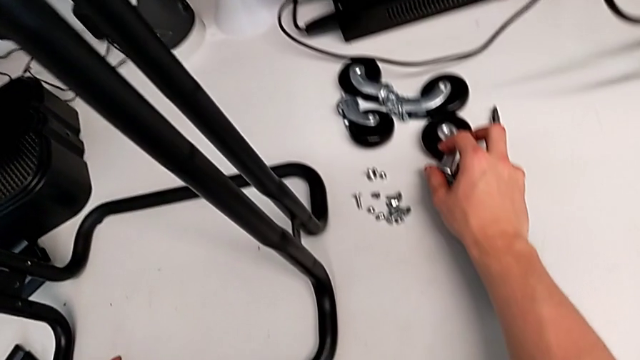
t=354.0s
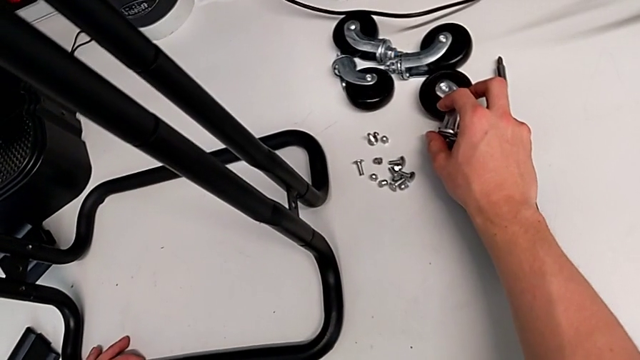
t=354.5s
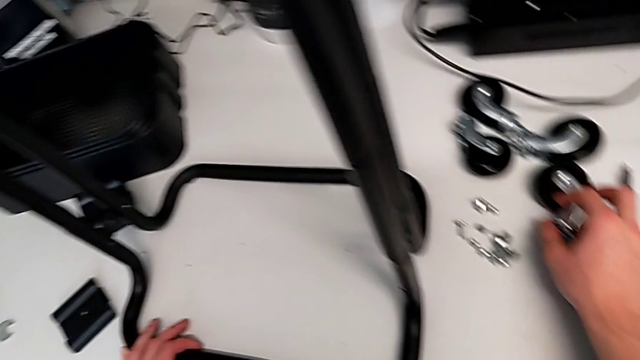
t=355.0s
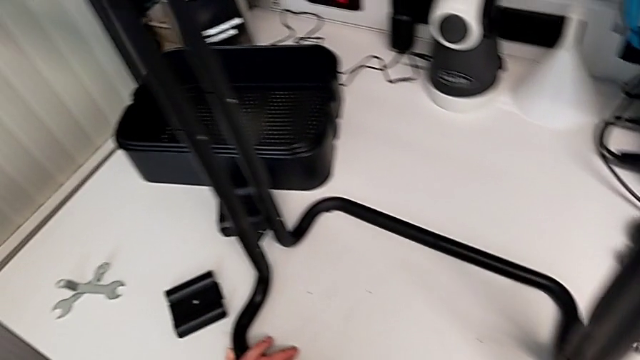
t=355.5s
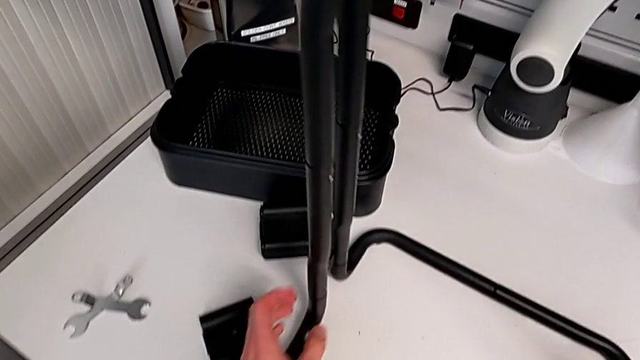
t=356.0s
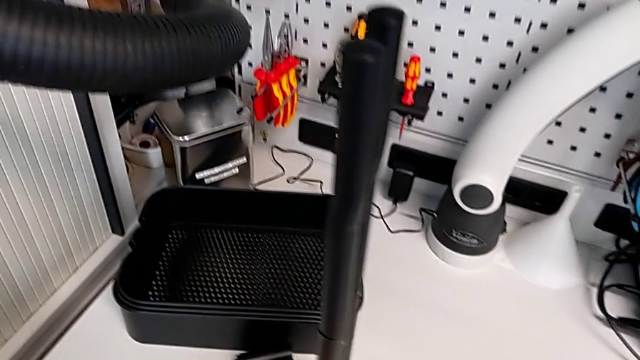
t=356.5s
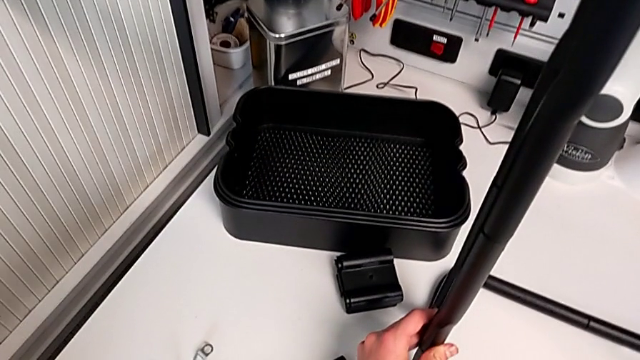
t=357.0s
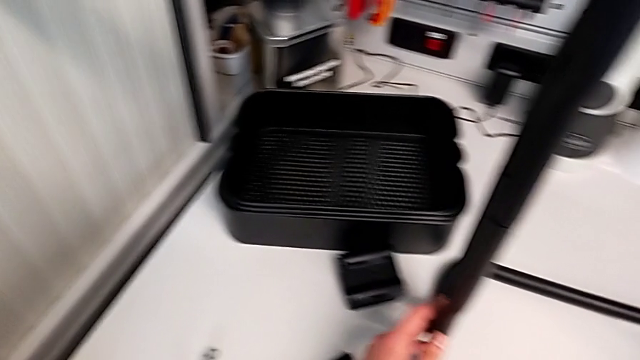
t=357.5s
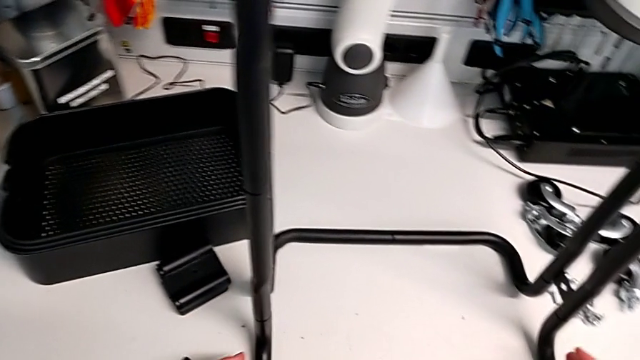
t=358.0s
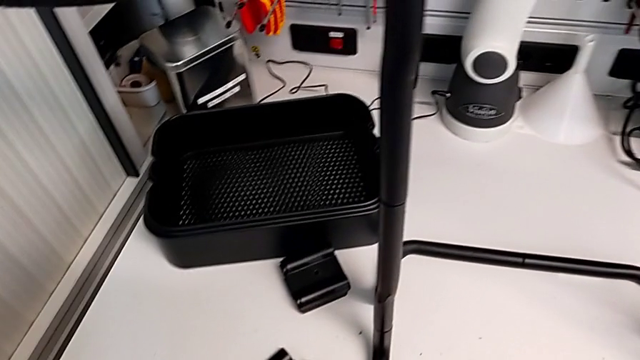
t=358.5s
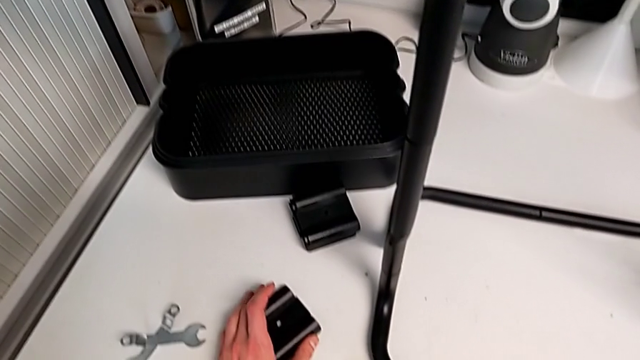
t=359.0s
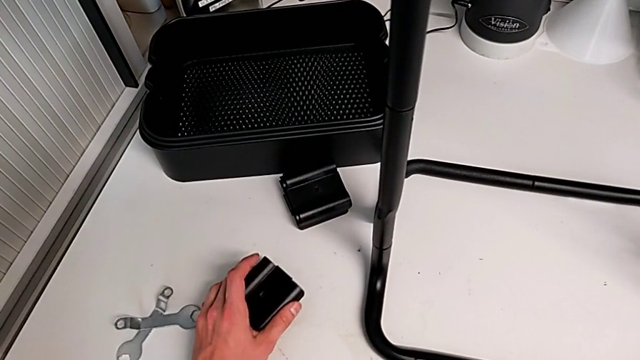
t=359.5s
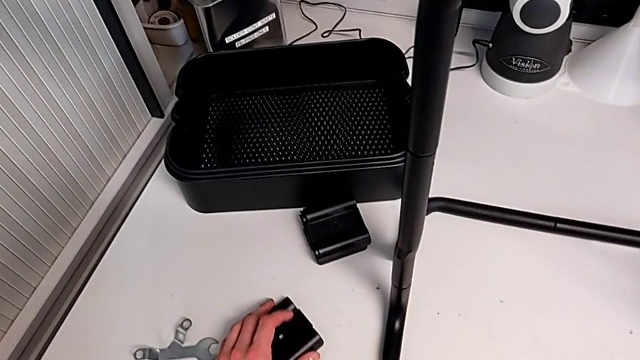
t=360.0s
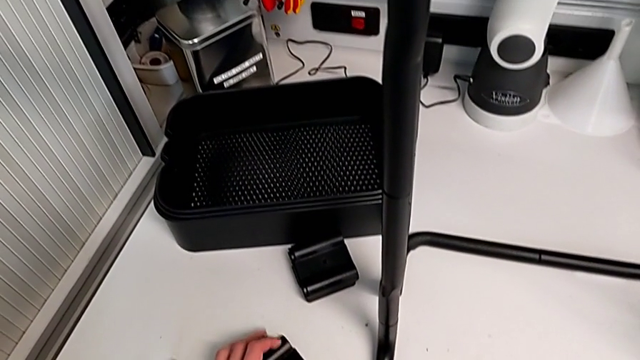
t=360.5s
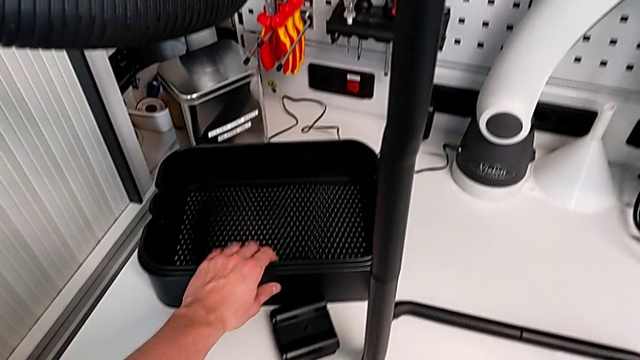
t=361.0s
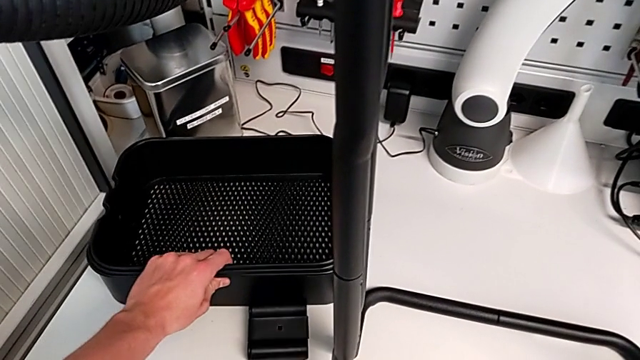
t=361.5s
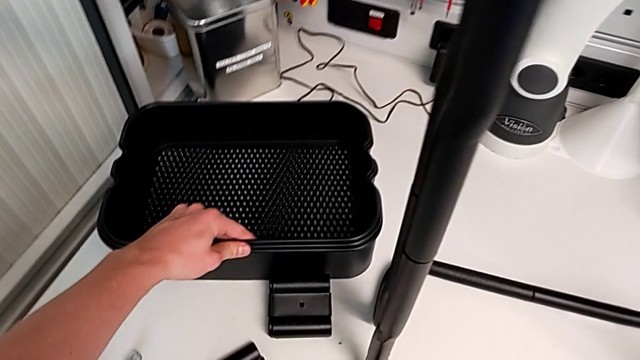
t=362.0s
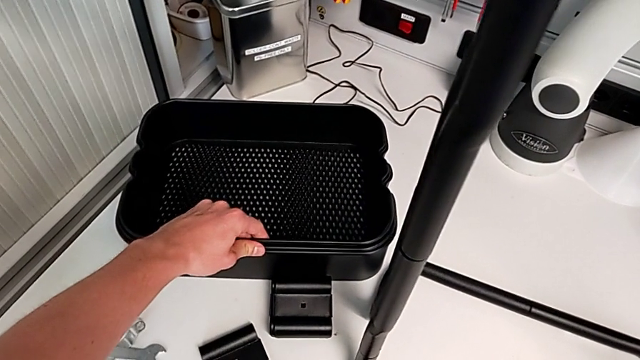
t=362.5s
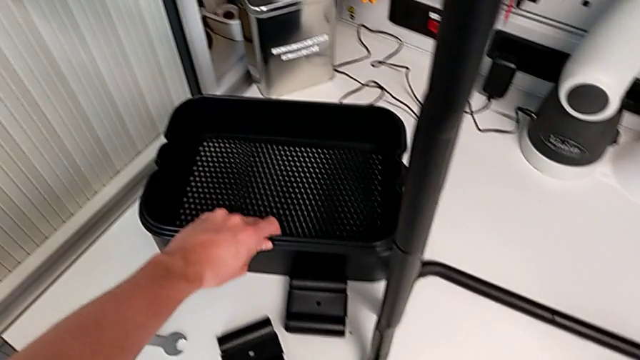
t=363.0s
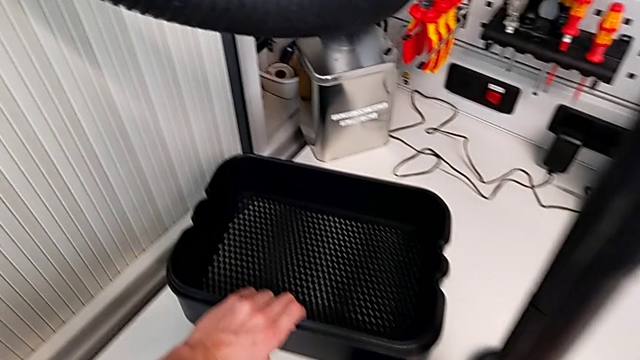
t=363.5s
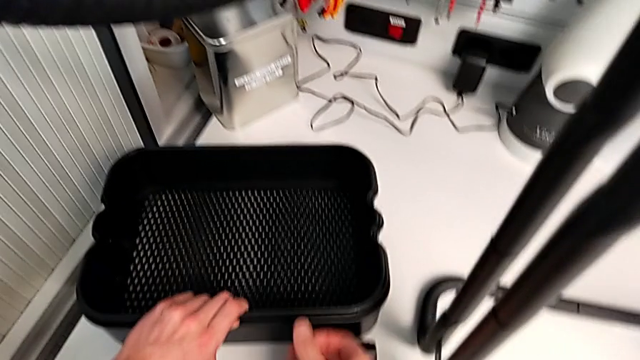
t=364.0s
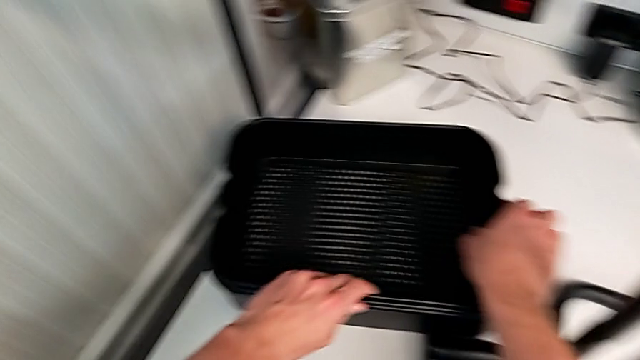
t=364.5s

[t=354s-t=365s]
The camera wearer is assembling the bottom tray. They inspect the second grid tray.

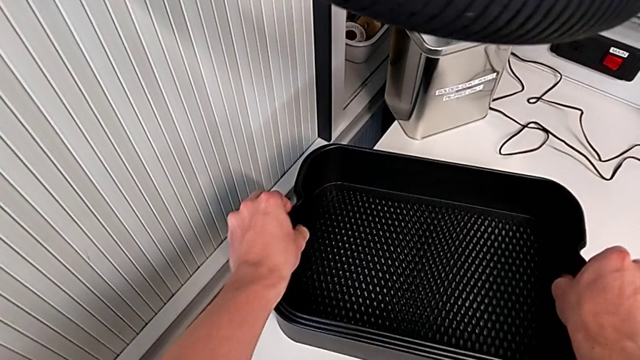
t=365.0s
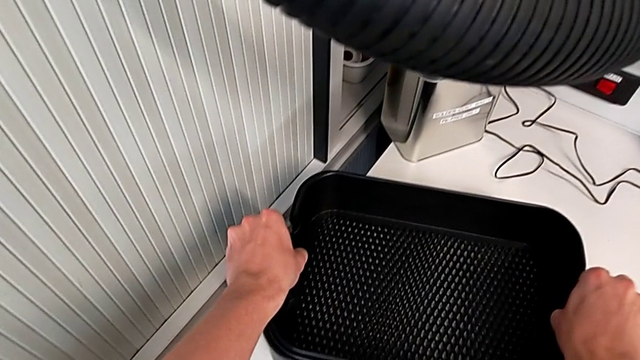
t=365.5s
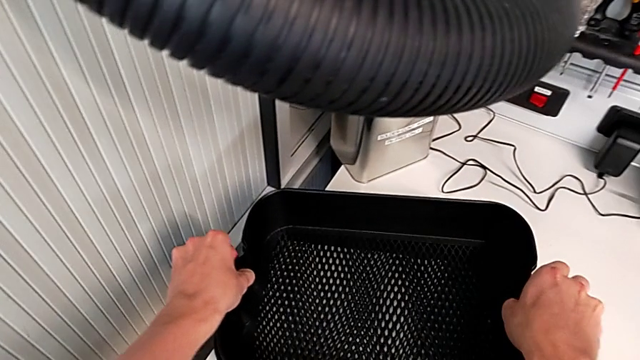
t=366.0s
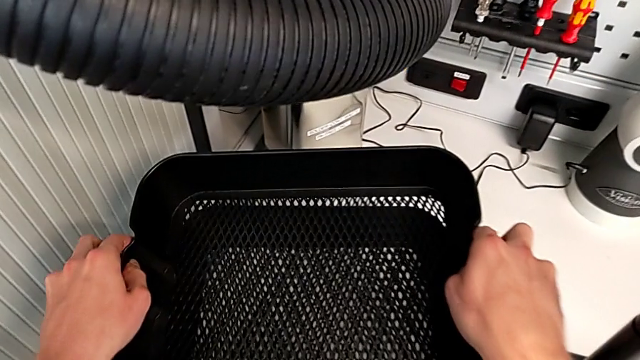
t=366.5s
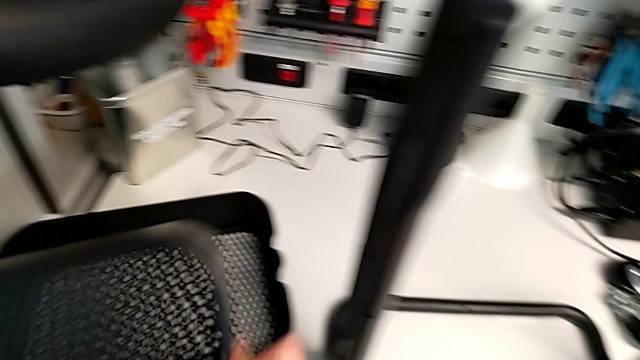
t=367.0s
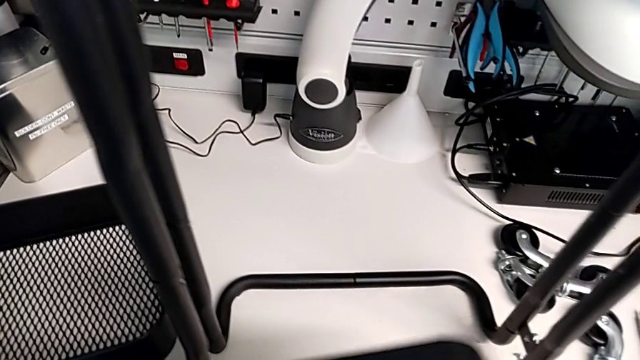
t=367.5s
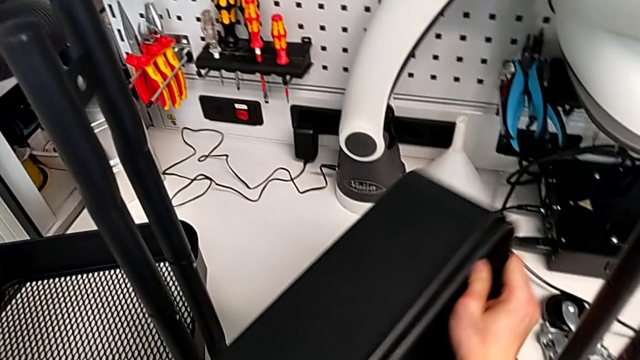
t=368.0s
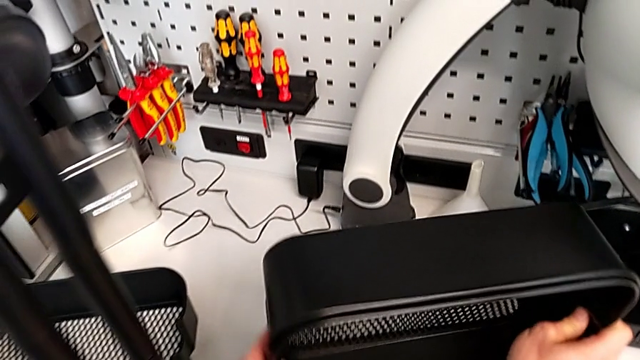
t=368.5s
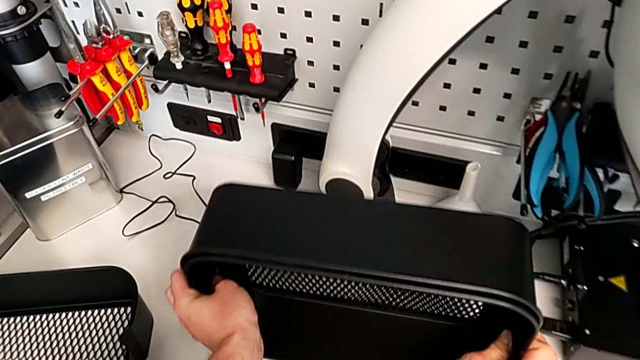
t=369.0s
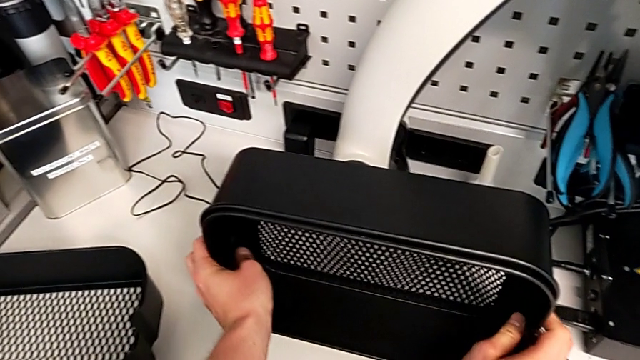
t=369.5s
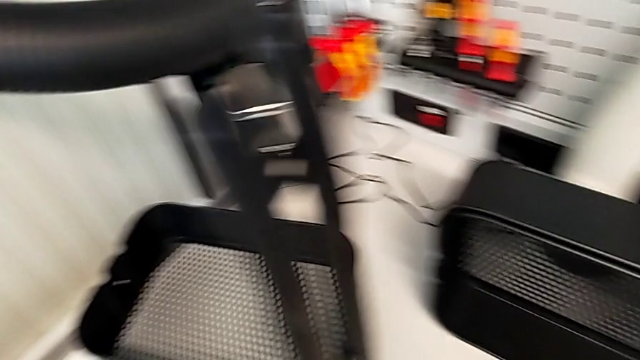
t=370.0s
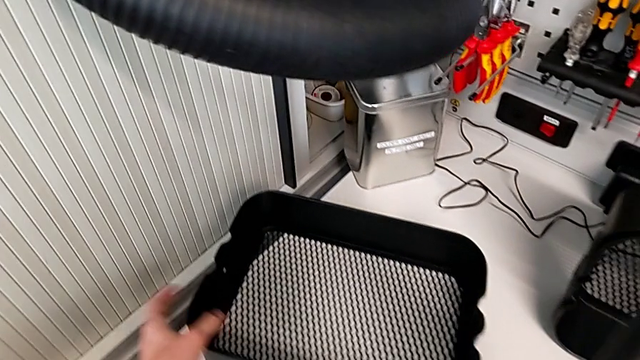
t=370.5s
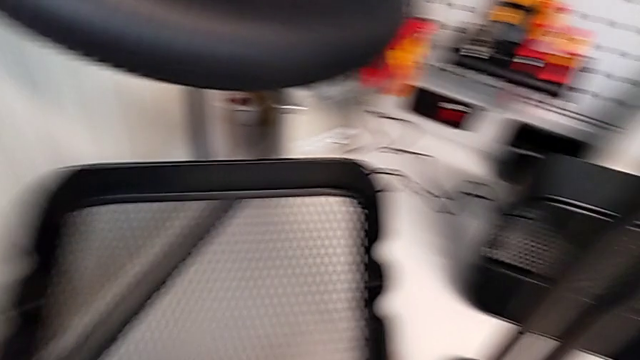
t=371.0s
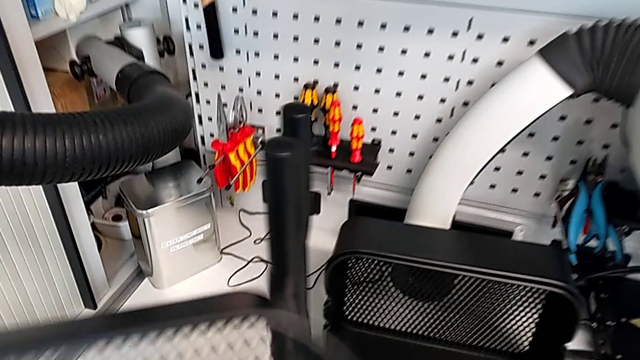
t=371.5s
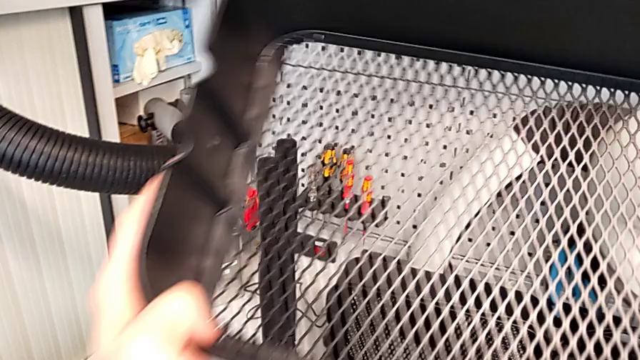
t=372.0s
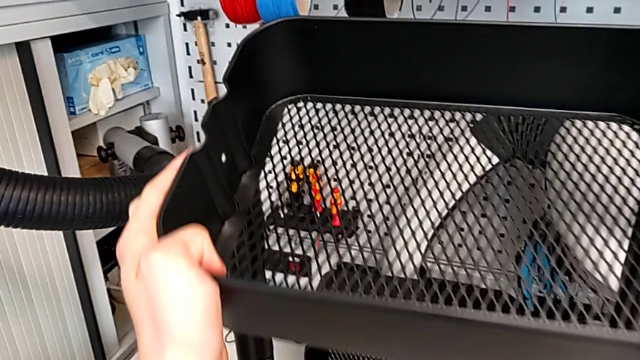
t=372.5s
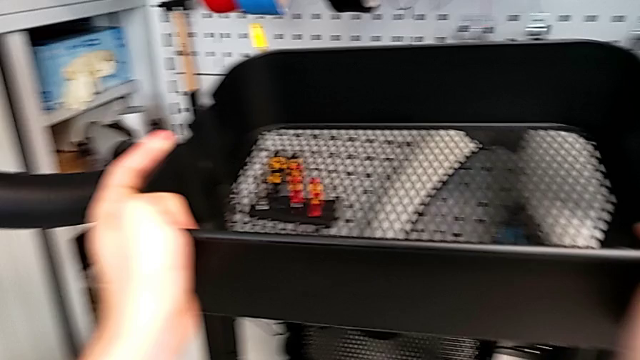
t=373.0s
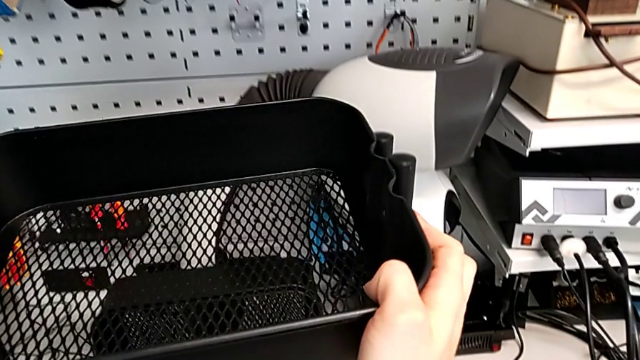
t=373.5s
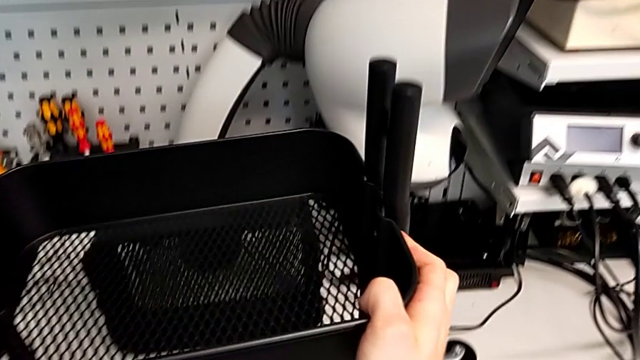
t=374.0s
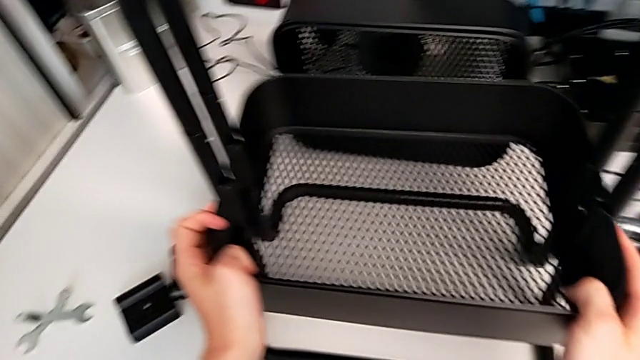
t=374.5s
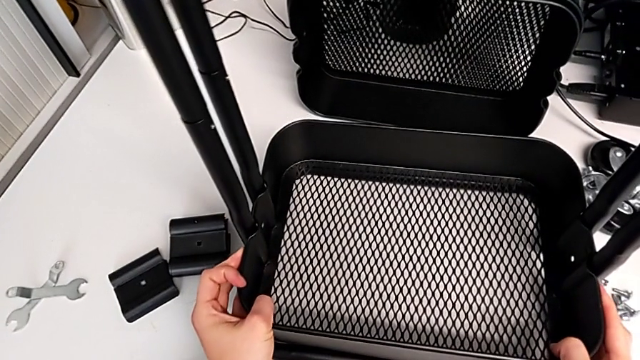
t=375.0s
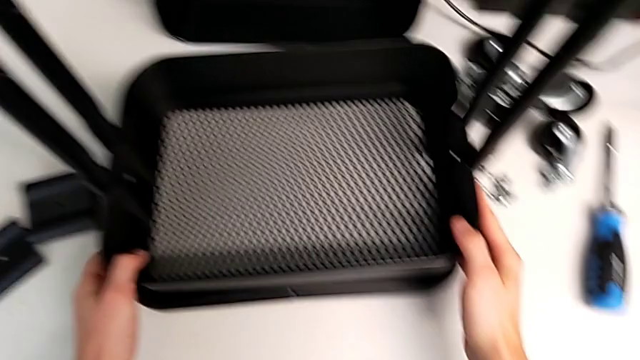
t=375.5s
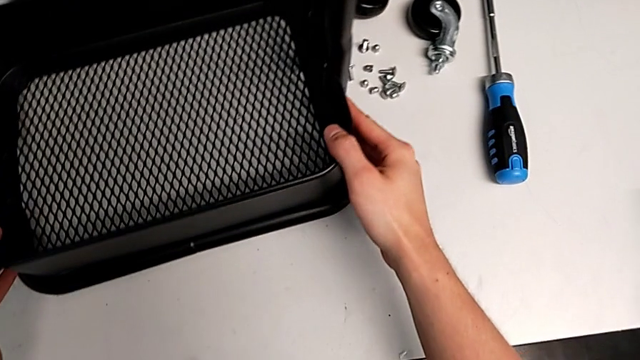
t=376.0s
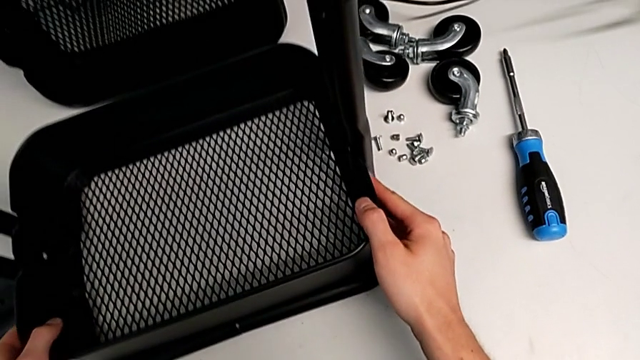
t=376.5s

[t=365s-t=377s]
The camera wearer is assembling the bottom tray. They grab the second grid tray, place it, grab the third grid tray and begin to insert the first grid tray.
